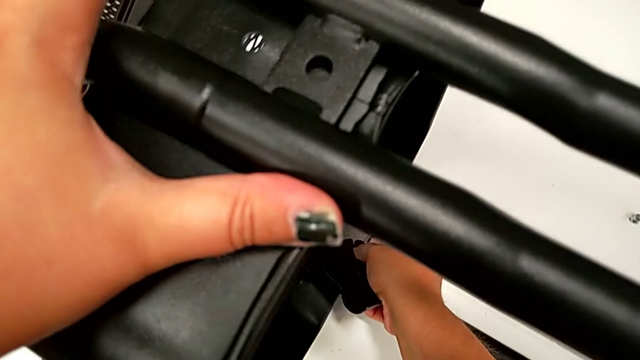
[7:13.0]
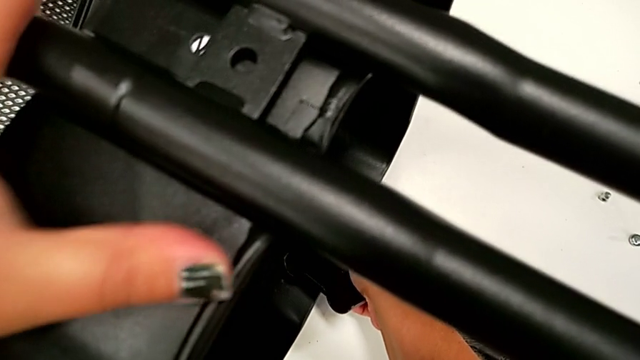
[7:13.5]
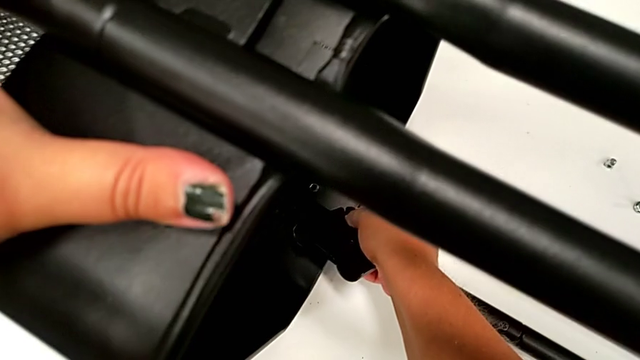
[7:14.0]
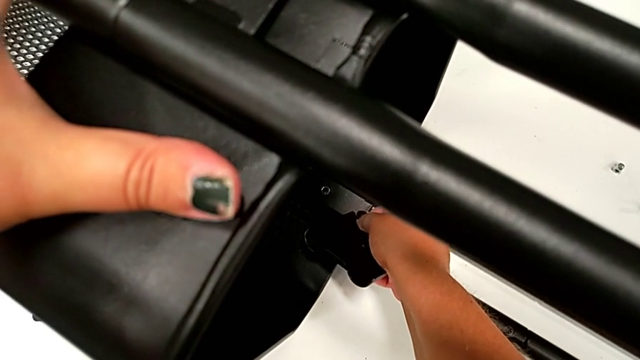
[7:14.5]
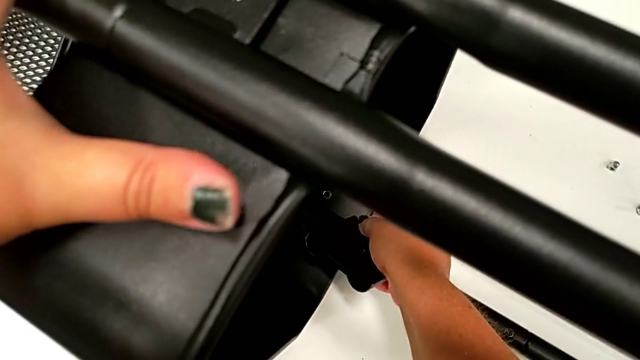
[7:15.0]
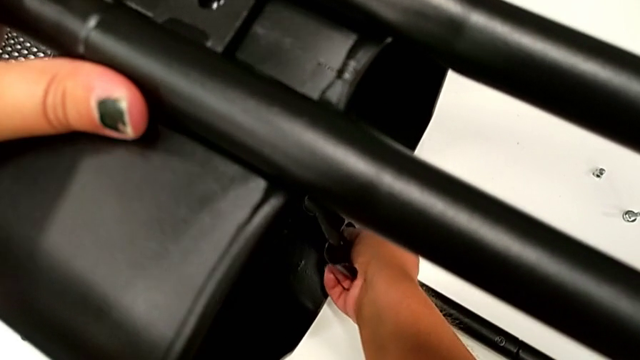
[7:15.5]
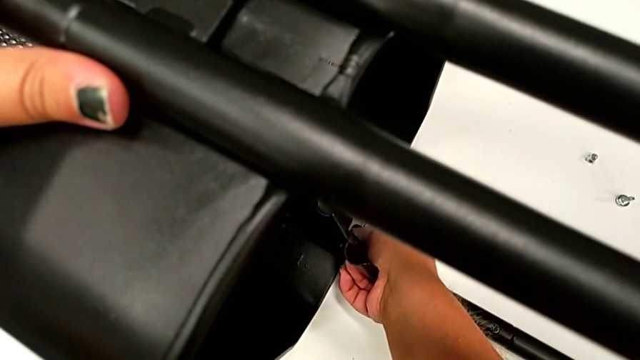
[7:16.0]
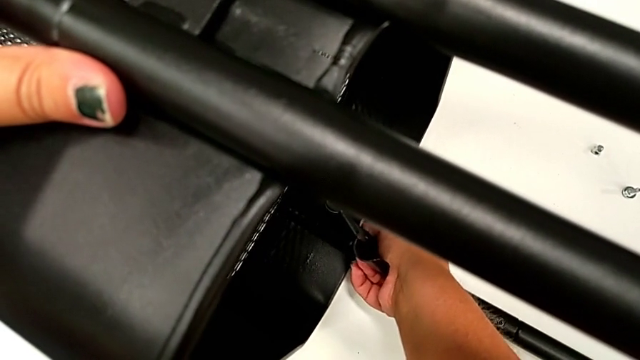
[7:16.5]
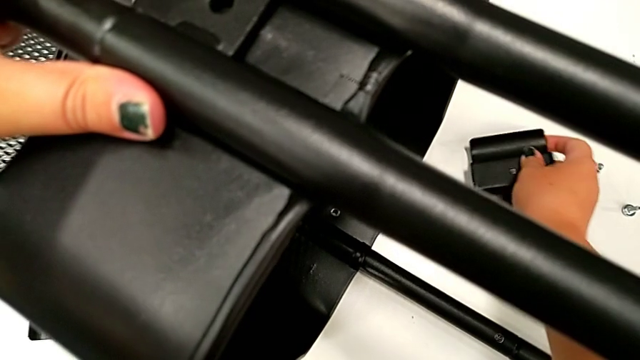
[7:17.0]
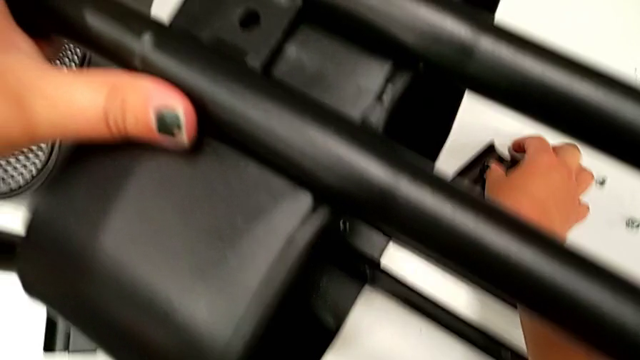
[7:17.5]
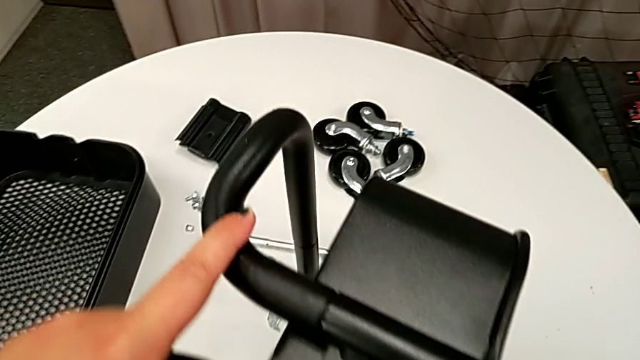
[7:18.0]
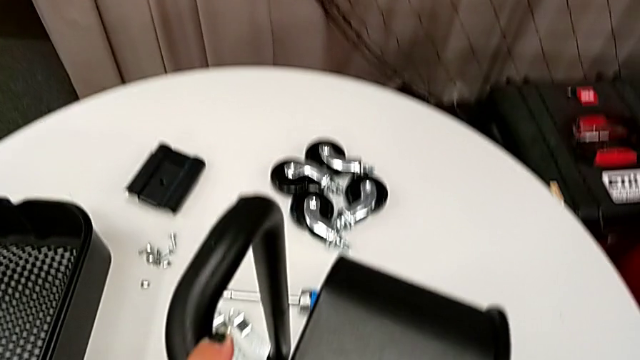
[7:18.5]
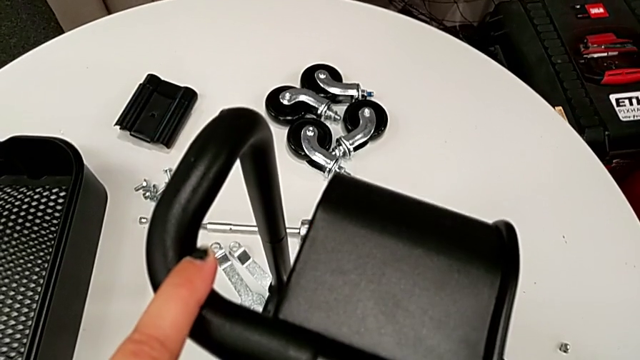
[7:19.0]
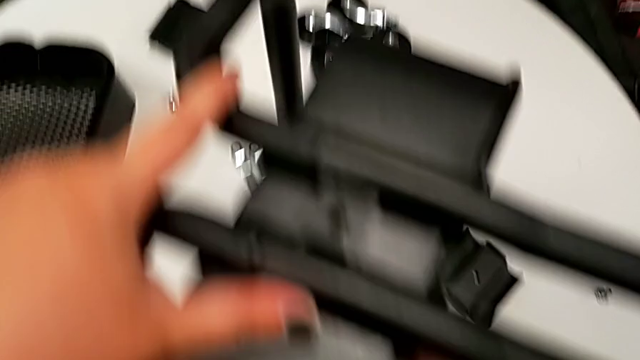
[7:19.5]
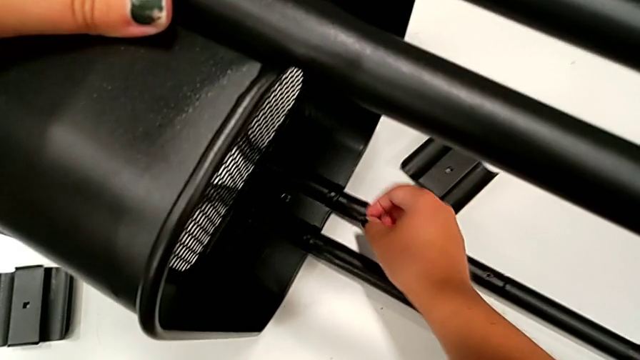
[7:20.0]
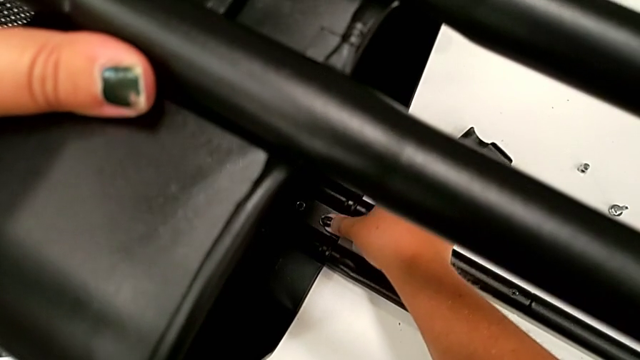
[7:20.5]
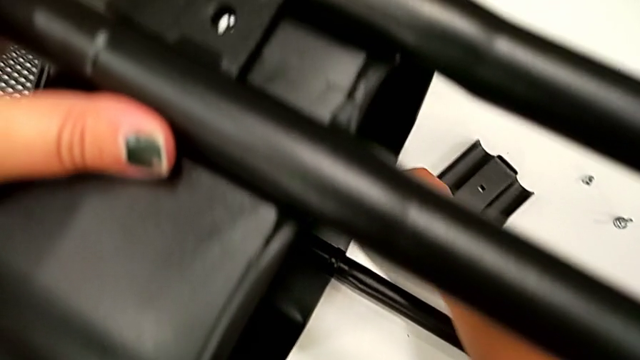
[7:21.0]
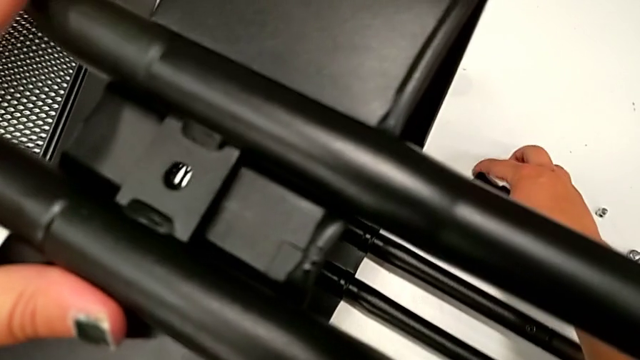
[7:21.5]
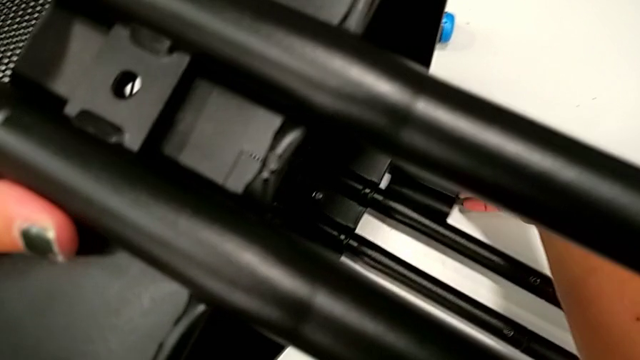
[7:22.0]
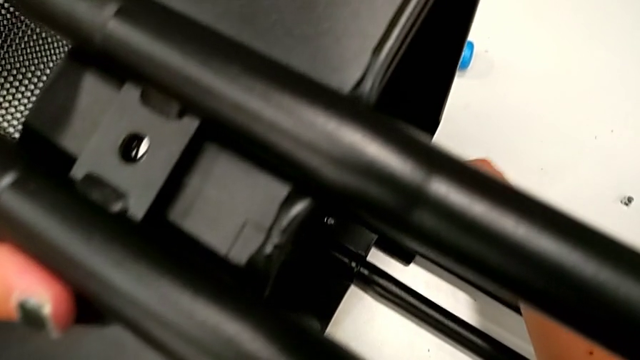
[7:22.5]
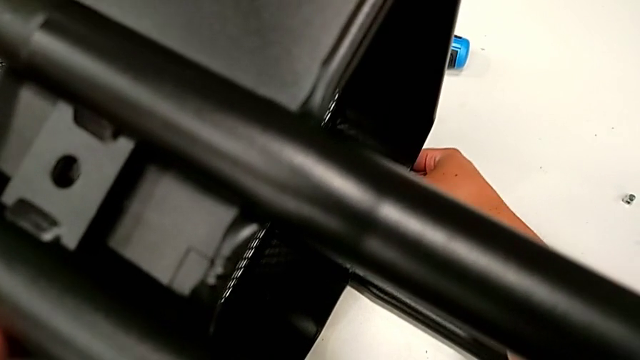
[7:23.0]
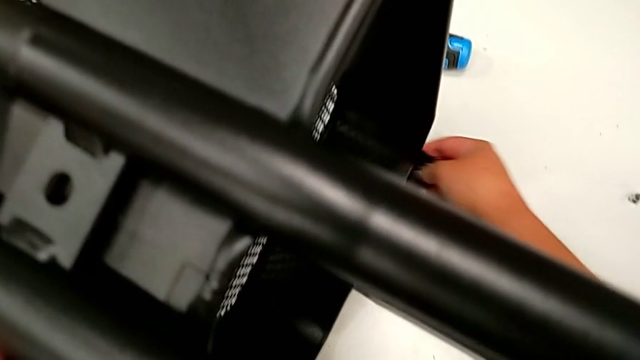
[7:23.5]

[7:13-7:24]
The camera wearer is attaching the bottom tray to the side bars. They keep aligning the grid tray, place the bracket, inspect the grid tray and grab the bracket.

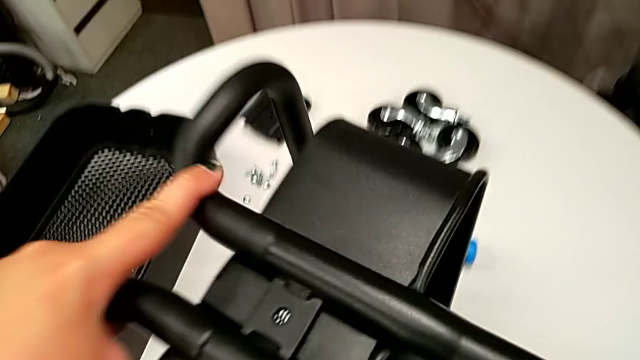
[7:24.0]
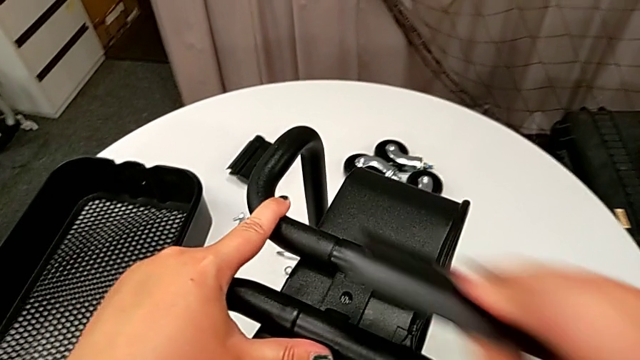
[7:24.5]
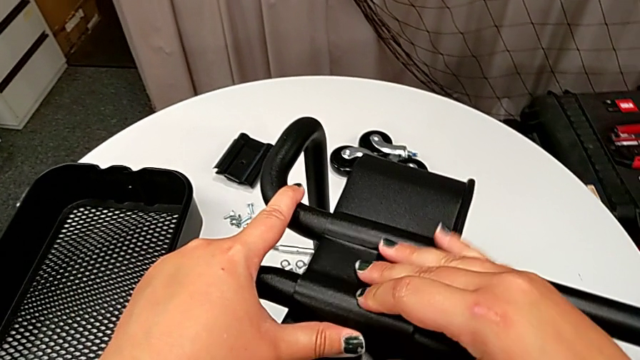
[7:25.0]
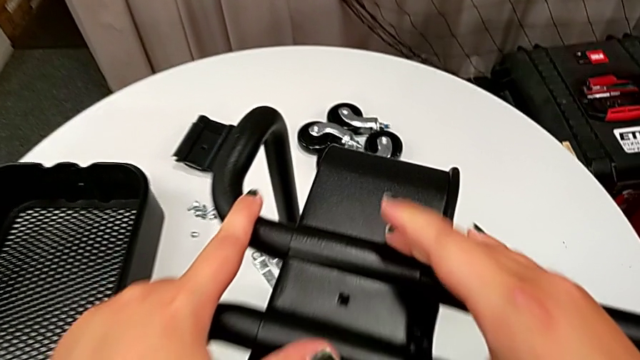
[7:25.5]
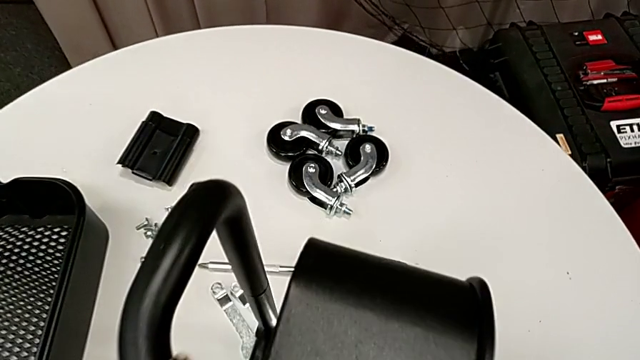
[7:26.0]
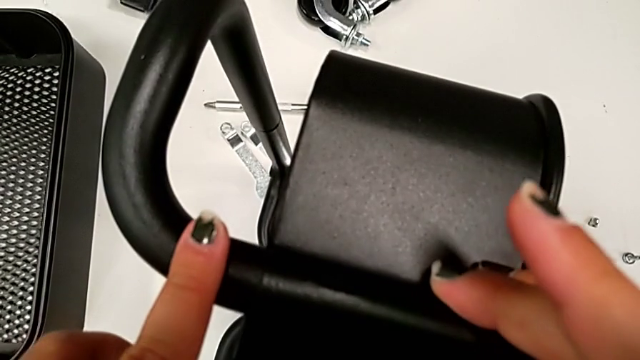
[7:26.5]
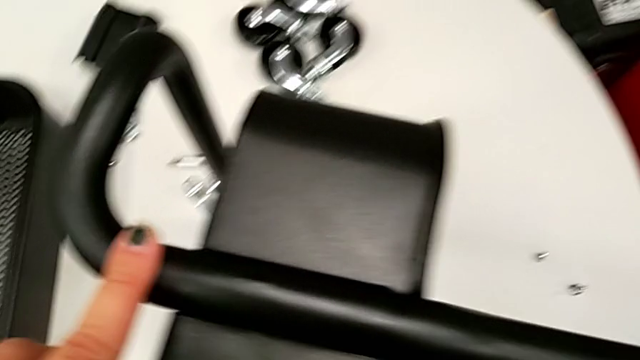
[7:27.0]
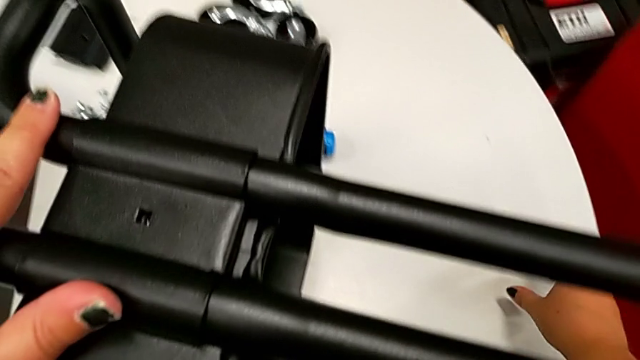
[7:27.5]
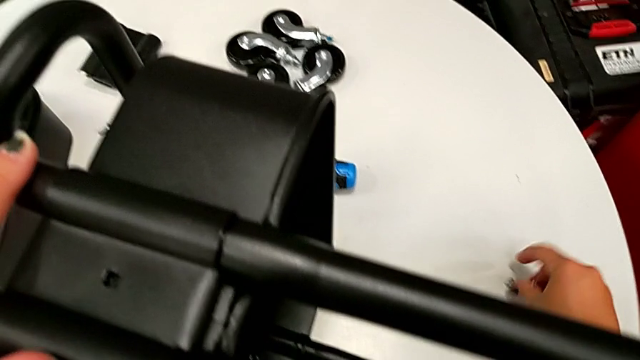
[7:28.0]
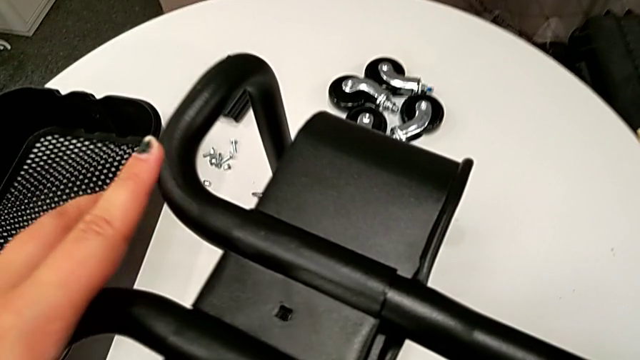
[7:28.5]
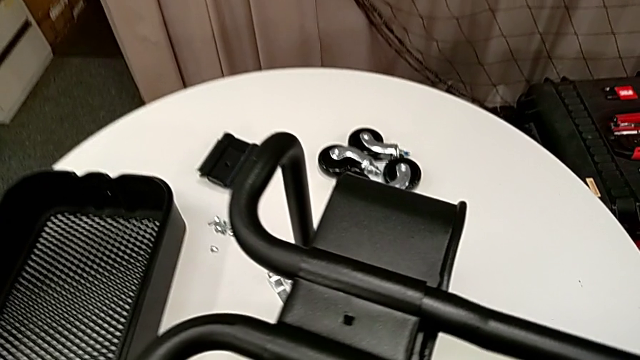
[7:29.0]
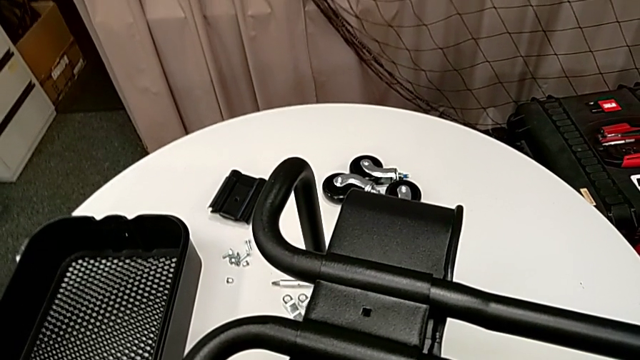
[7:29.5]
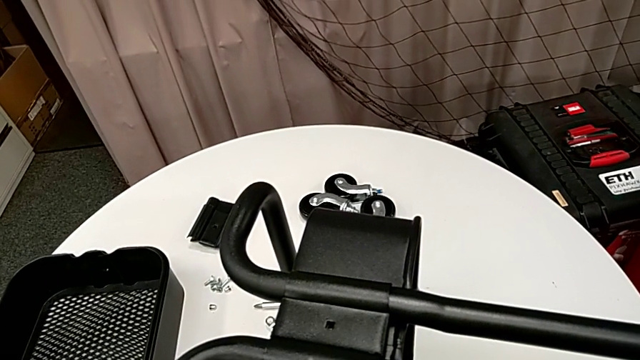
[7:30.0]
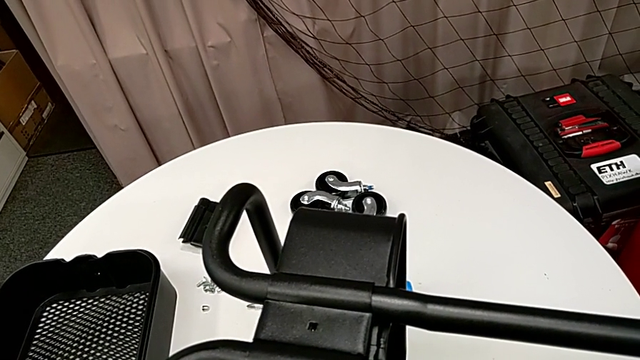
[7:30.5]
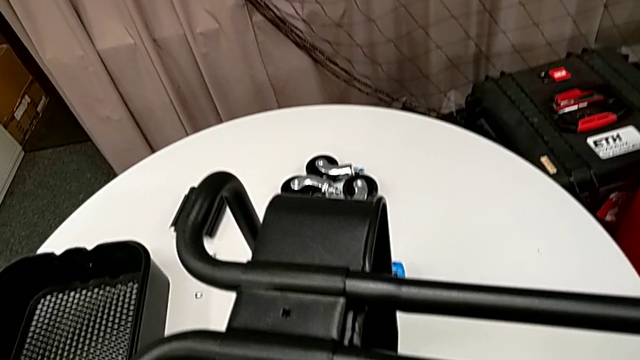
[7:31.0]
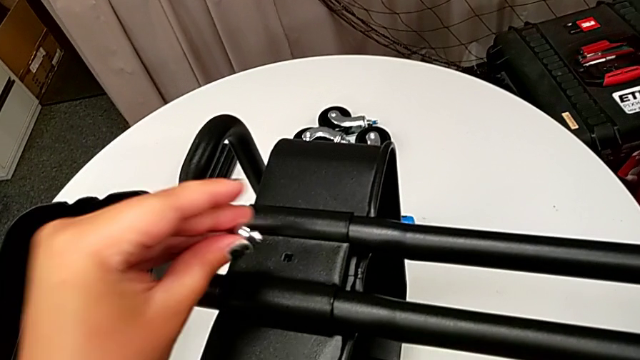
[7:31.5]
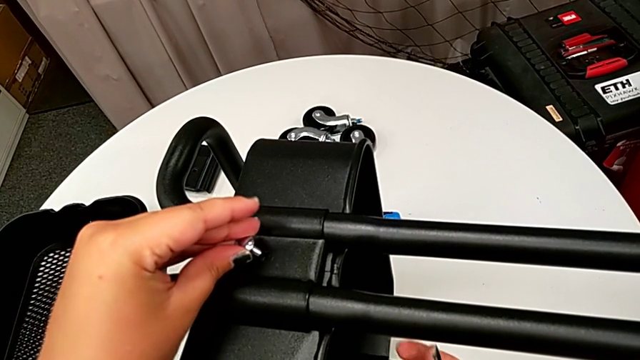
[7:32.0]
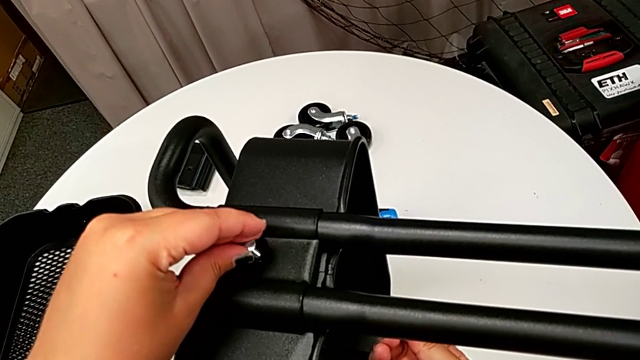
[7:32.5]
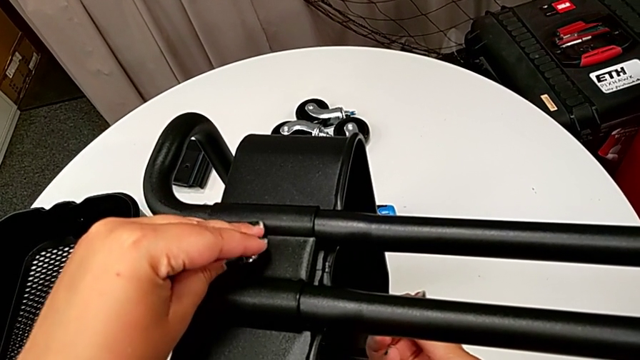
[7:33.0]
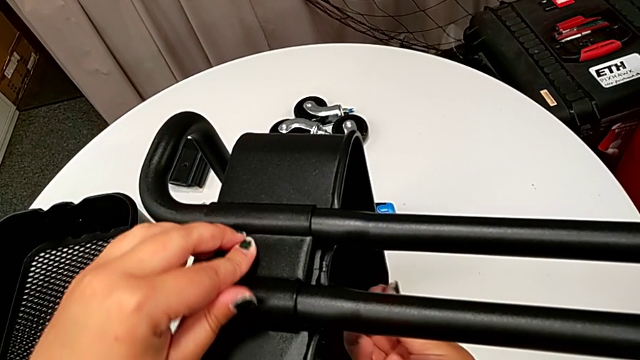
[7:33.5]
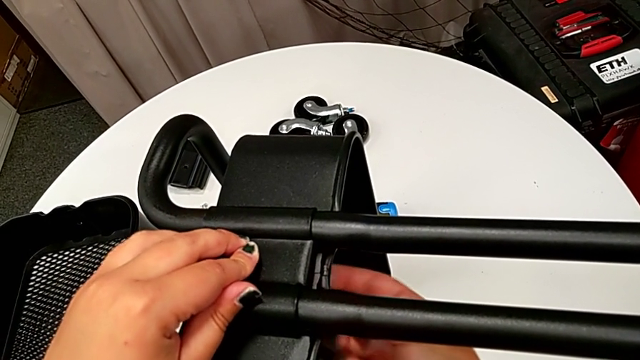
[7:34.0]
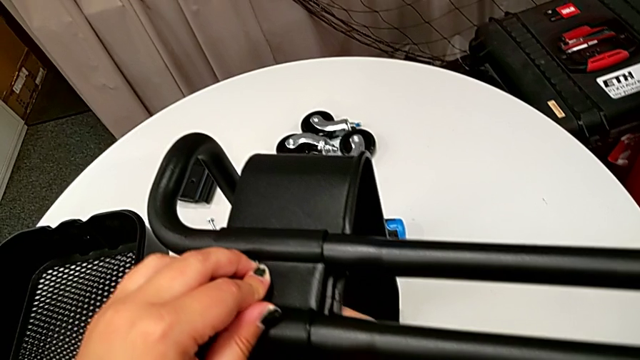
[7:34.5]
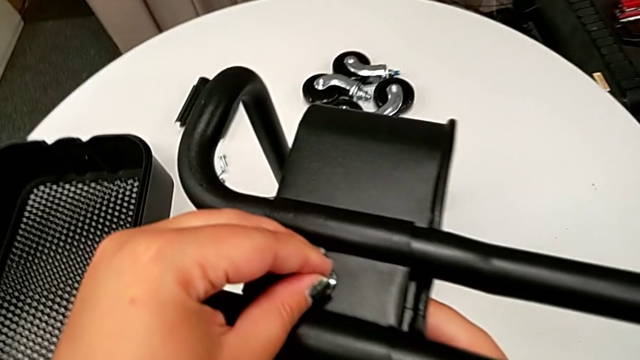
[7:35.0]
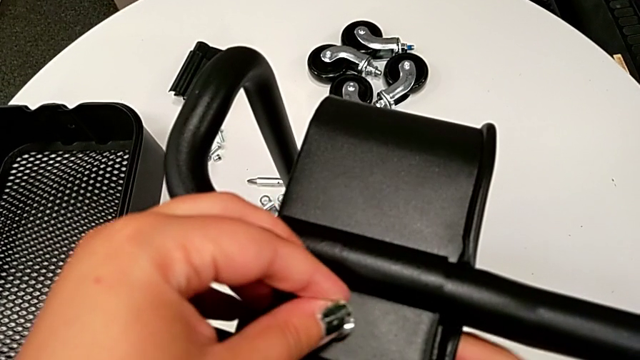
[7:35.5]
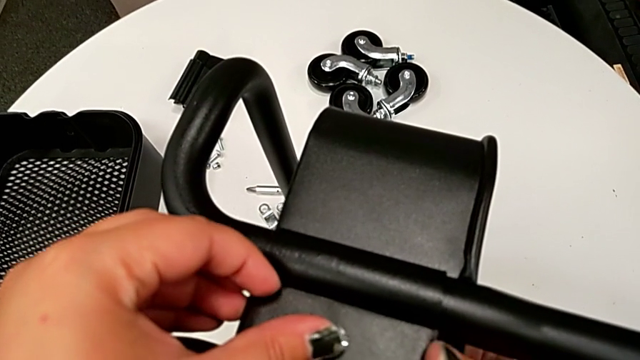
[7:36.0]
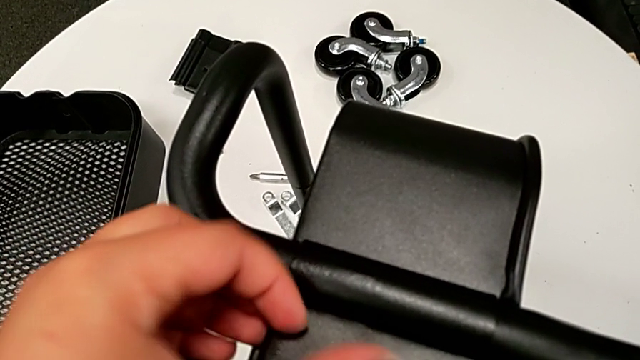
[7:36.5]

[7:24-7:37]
The camera wearer is attaching the bottom tray to the side bars. They place the bracket, grab the screw and insert it.
